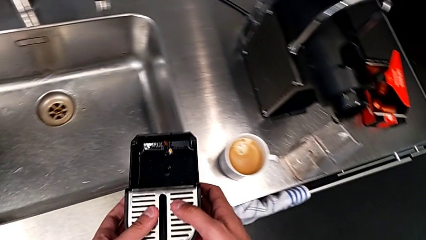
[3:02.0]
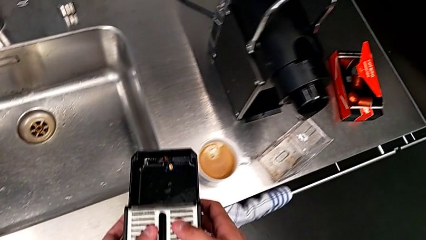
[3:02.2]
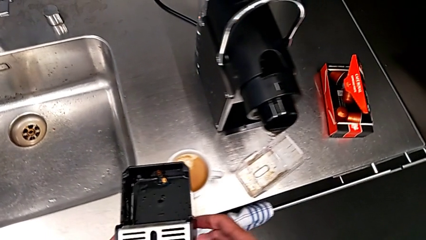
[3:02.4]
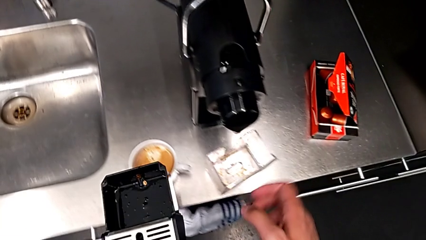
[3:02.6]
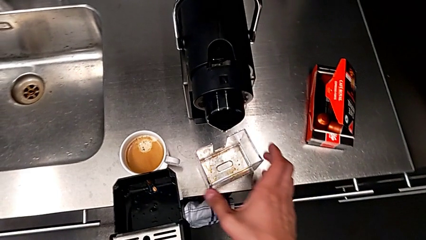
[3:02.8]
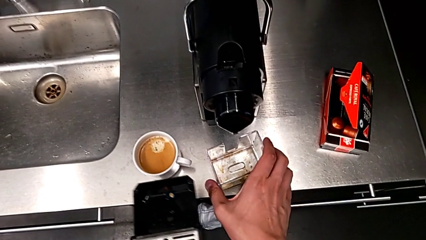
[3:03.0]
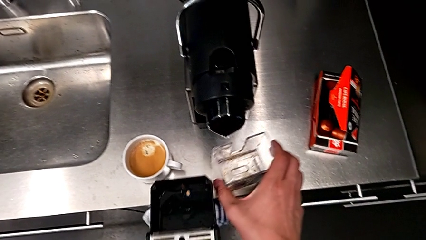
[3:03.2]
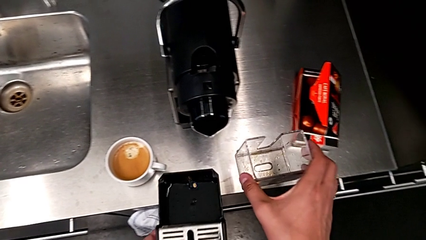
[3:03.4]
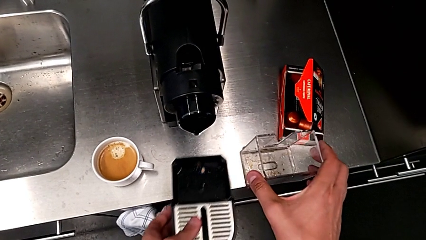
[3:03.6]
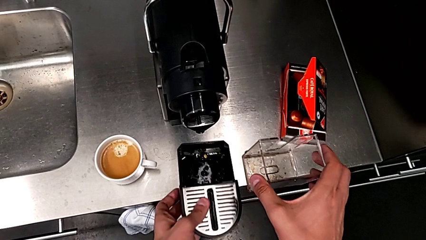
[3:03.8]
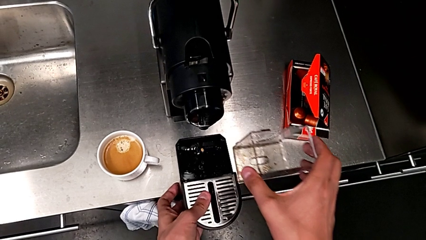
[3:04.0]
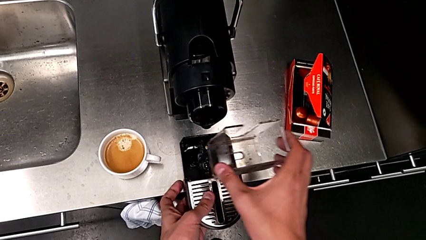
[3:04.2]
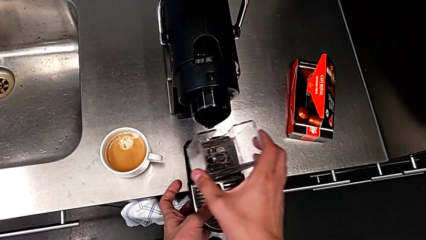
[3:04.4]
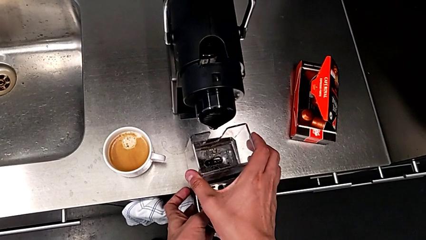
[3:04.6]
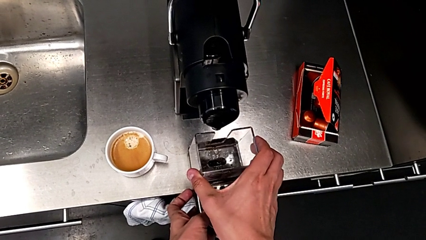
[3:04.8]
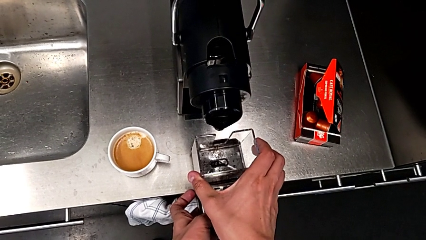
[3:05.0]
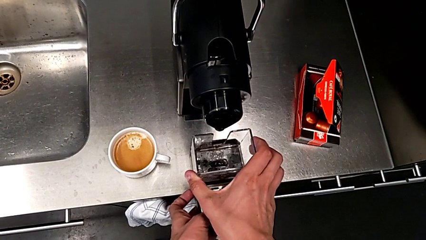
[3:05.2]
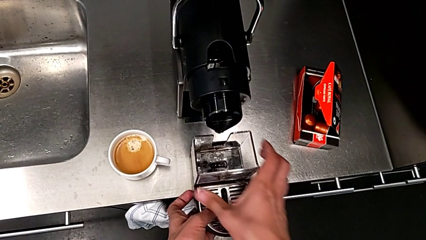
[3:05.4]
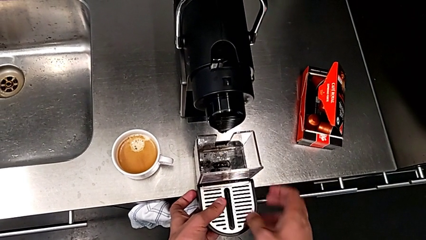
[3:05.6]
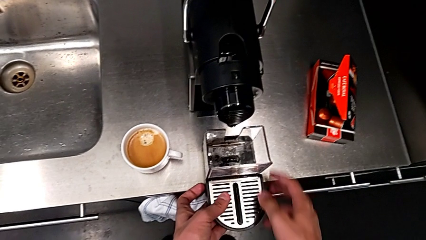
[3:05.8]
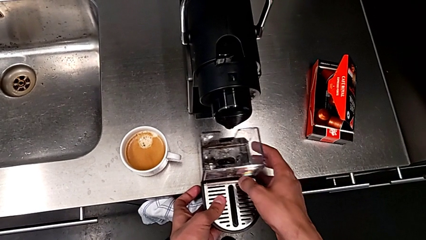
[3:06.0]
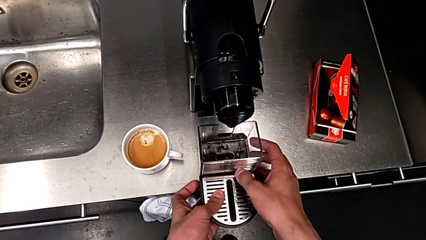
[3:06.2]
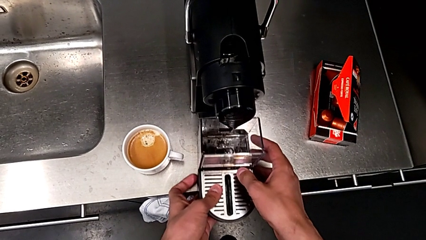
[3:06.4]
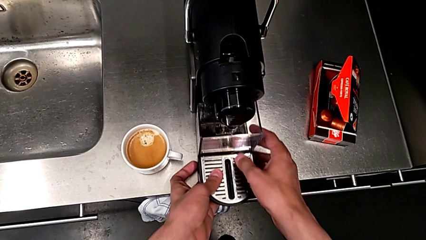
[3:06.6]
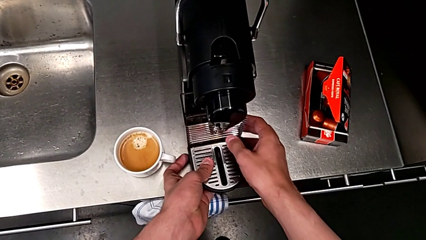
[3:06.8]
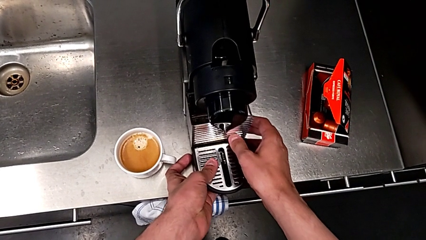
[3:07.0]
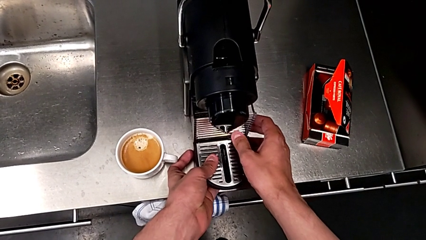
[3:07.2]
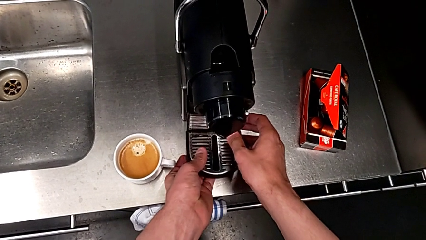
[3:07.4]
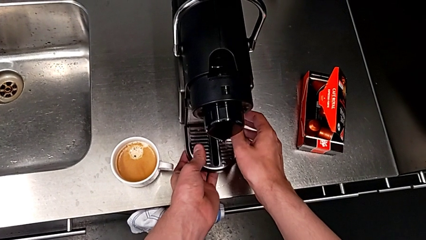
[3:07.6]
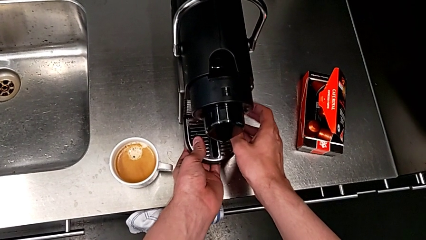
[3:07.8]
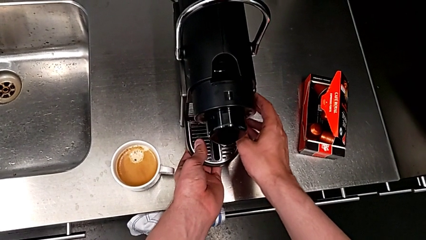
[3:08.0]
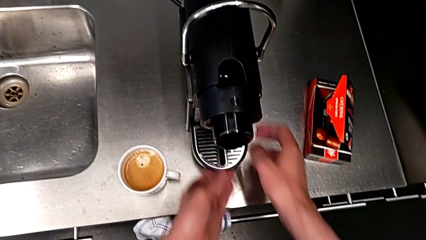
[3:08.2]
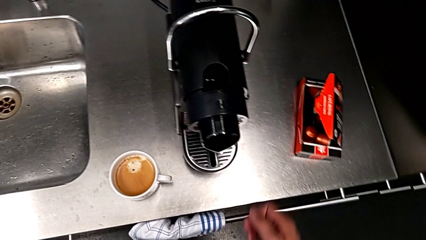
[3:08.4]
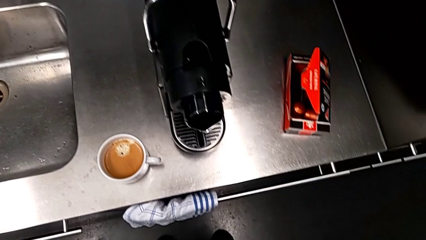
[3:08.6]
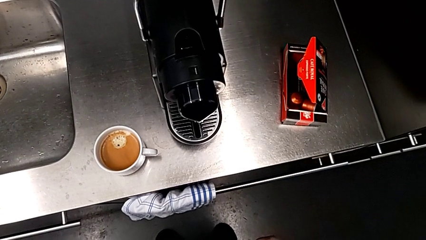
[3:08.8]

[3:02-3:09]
The camera wearer is emptying the drip tray. They approach the capsule container with the left hand, grab it with the right hand, assemble the capsule container with the right hand and insert the drip tray with the left hand.
